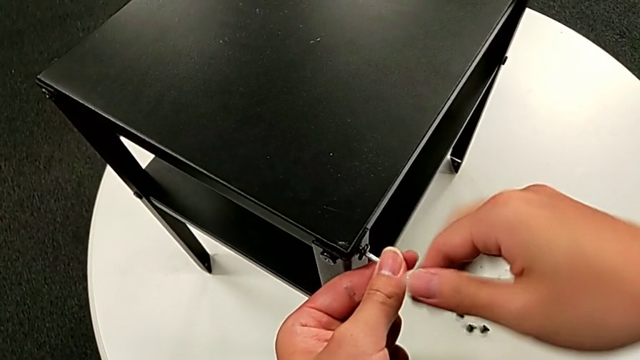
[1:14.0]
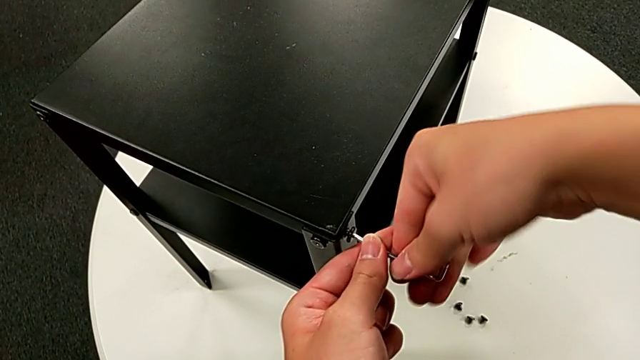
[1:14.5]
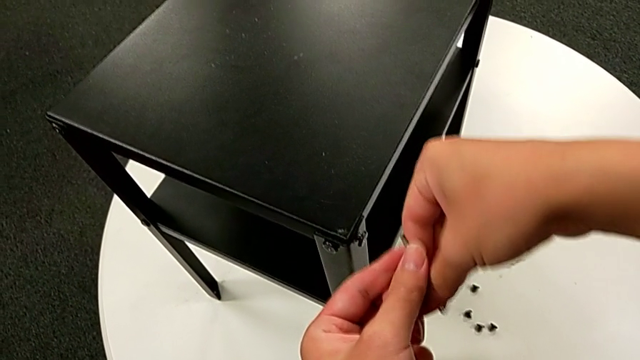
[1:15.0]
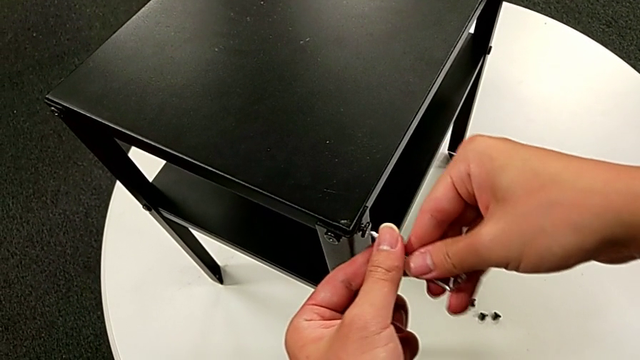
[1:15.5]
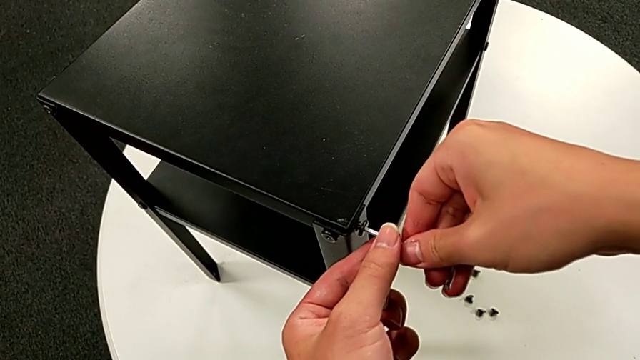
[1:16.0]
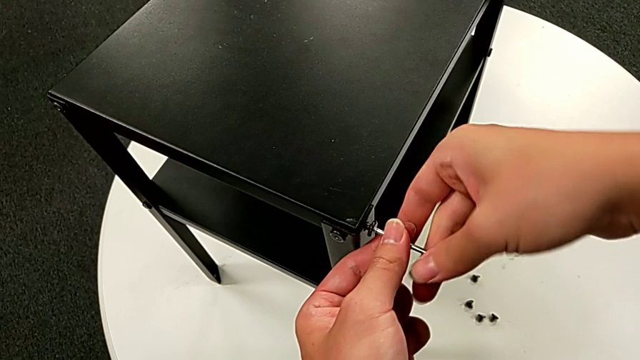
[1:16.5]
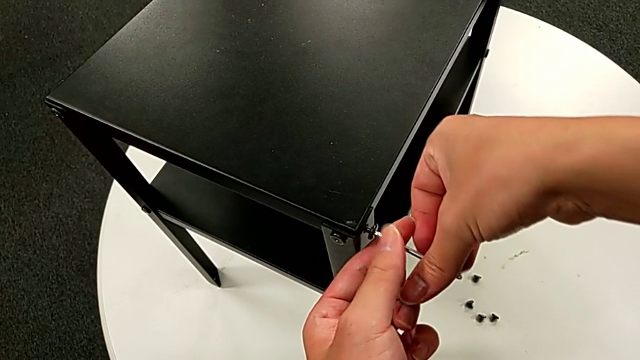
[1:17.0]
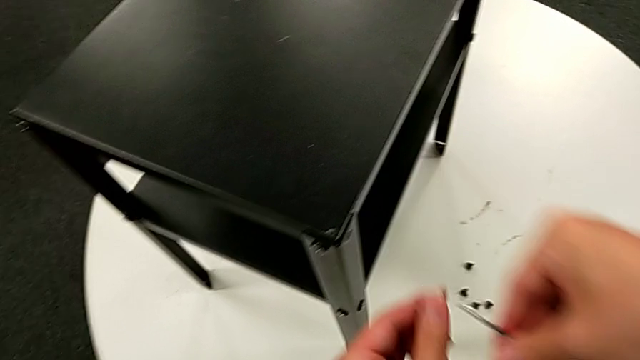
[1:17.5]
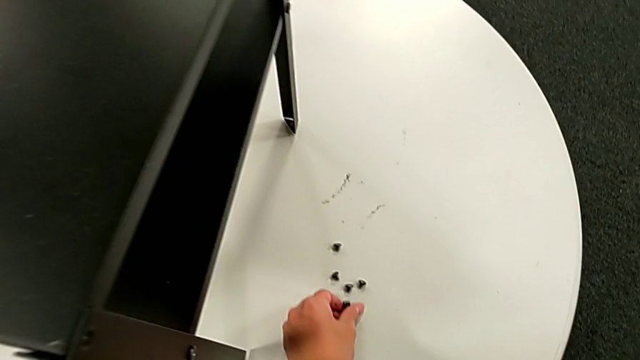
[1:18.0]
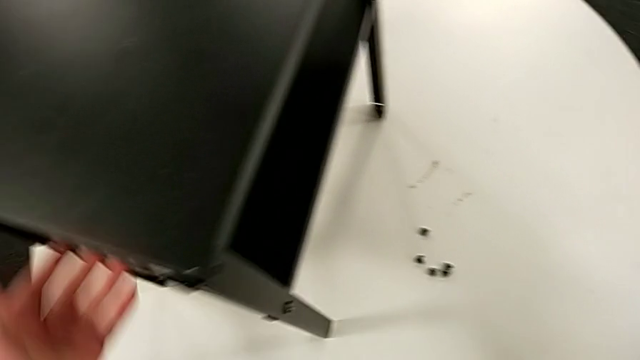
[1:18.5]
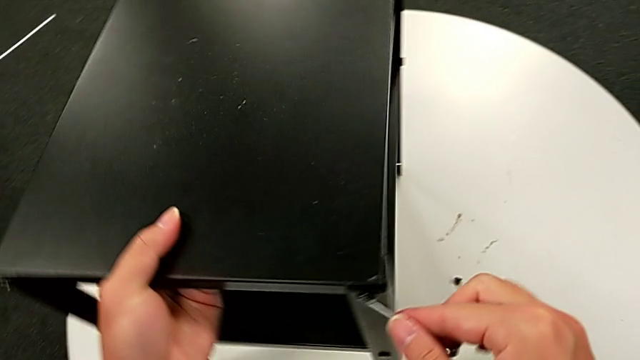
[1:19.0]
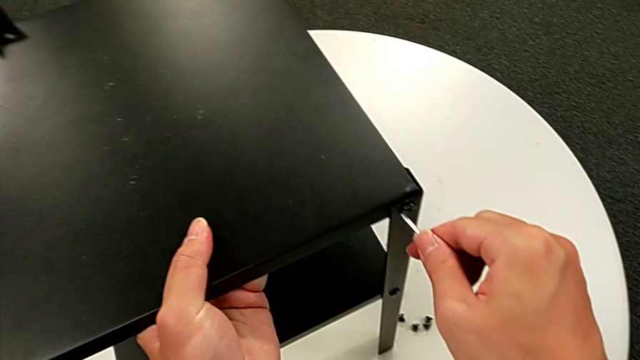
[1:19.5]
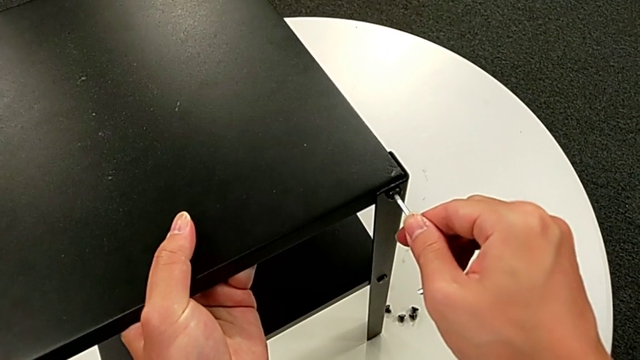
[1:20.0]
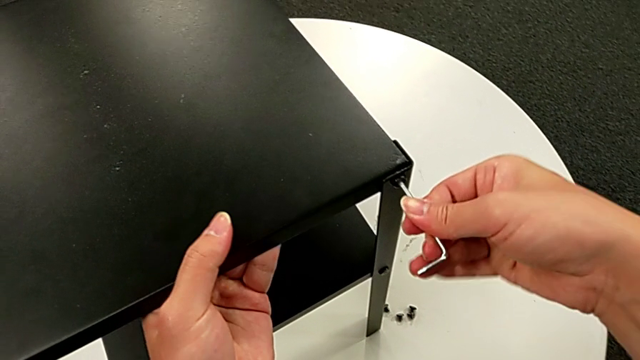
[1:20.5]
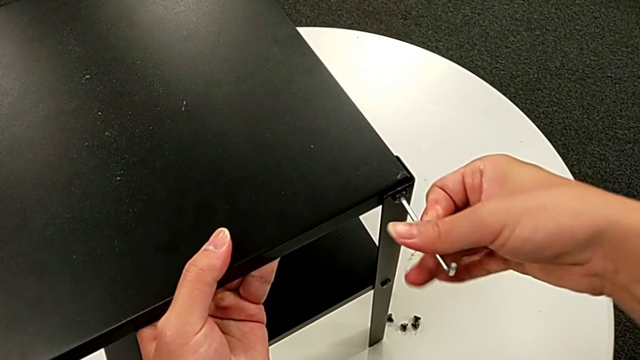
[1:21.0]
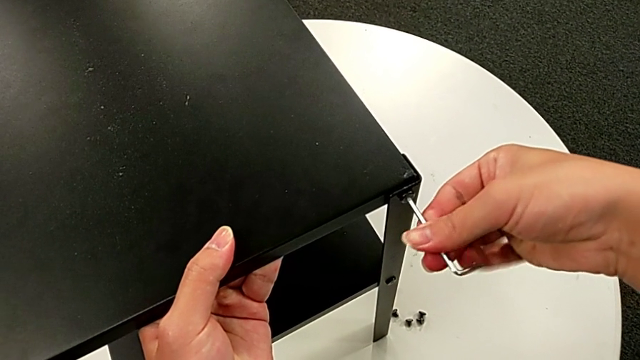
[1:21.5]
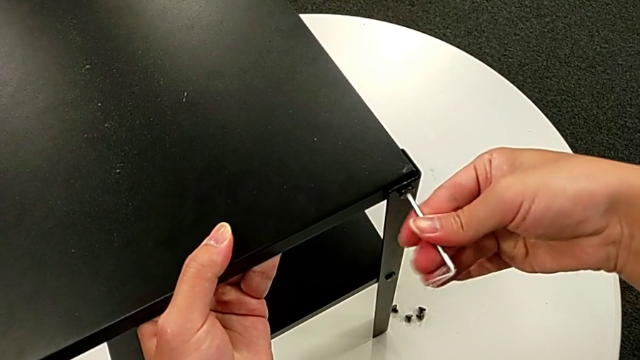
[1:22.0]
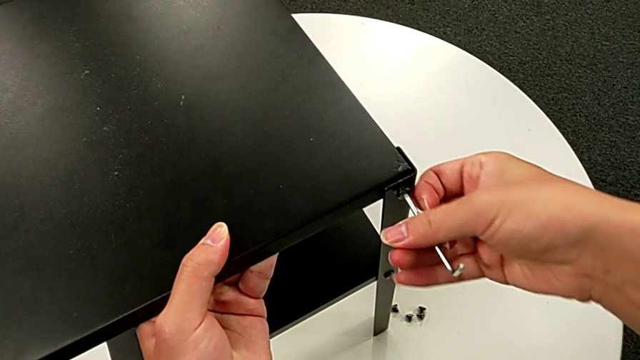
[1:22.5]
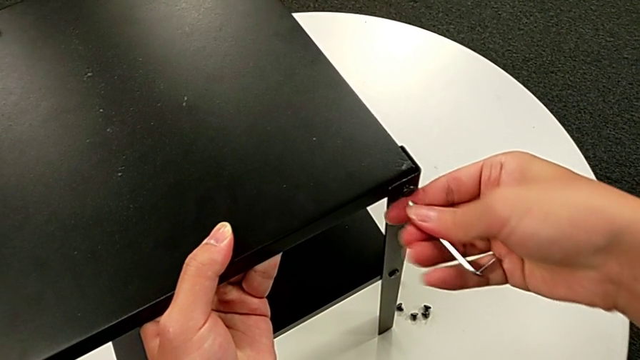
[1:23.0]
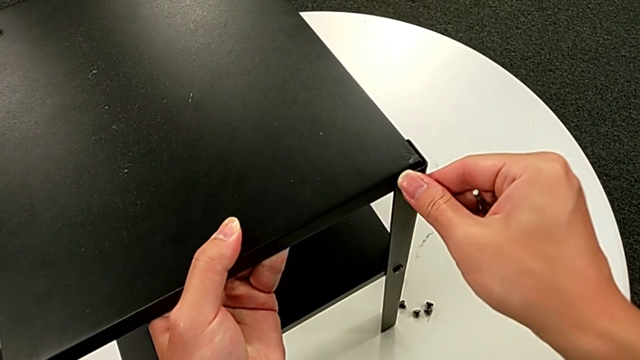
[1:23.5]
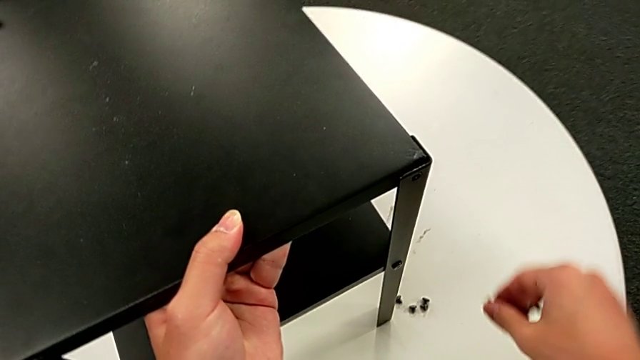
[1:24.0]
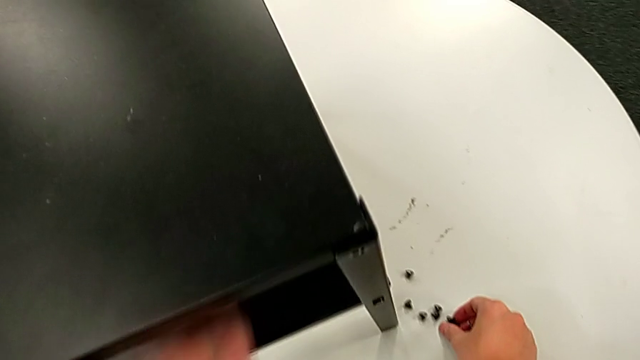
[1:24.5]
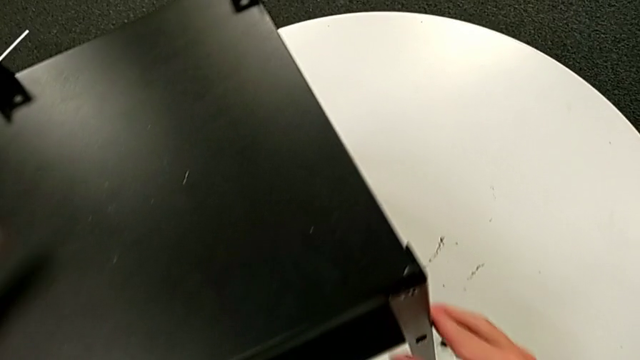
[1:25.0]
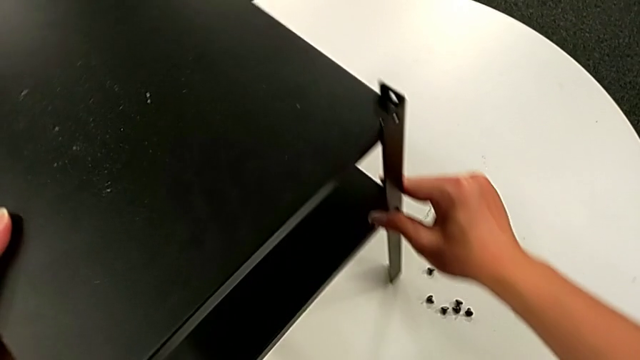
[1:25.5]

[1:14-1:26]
The camera wearer is disassembling the top table. They insert the Allen wrench, unscrew the hex socket head, withdraw the Allen wrench, disassemble the hex socket head, place it, rotate the nightstand, insert the Allen wrench, unscrew the hex socket head, withdraw the Allen wrench, disassemble the hex socket head, place it and slide the nightstand.

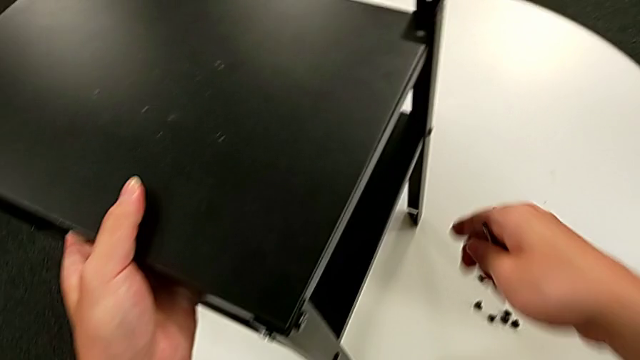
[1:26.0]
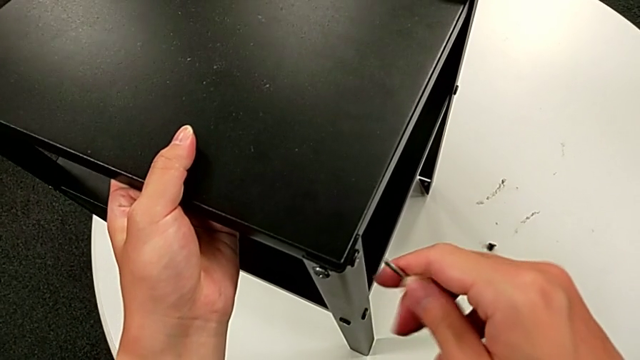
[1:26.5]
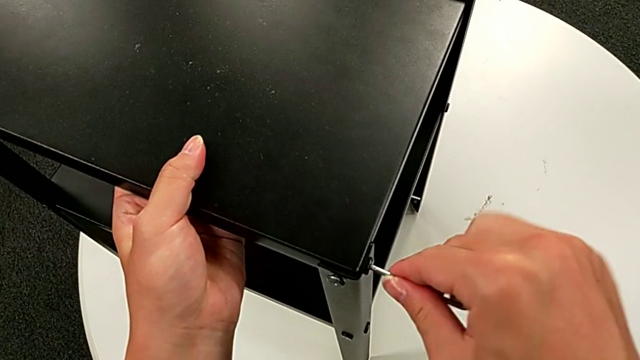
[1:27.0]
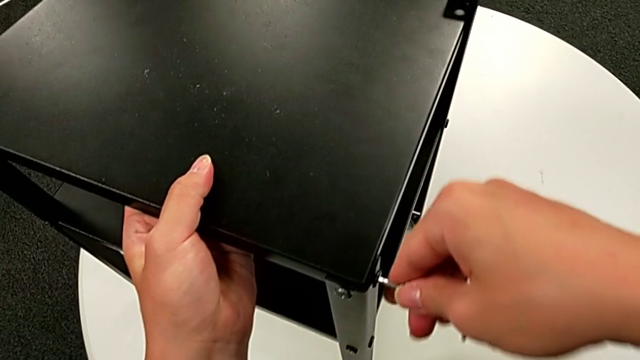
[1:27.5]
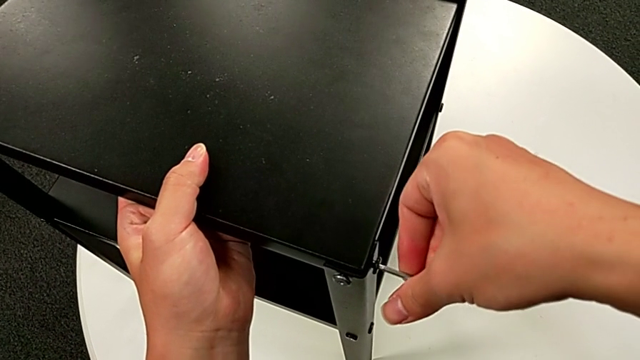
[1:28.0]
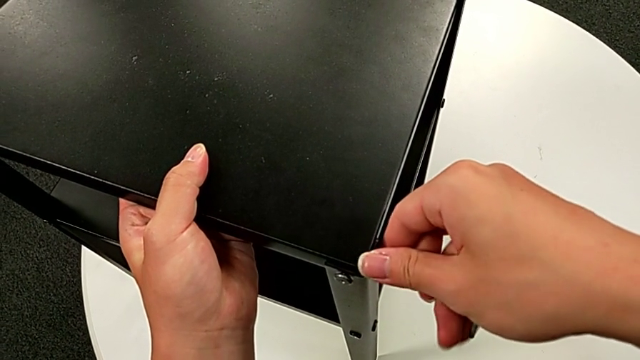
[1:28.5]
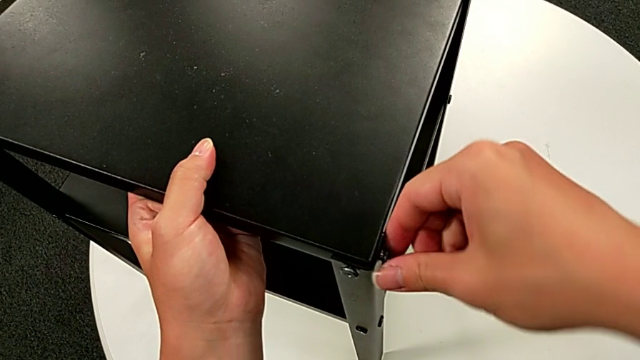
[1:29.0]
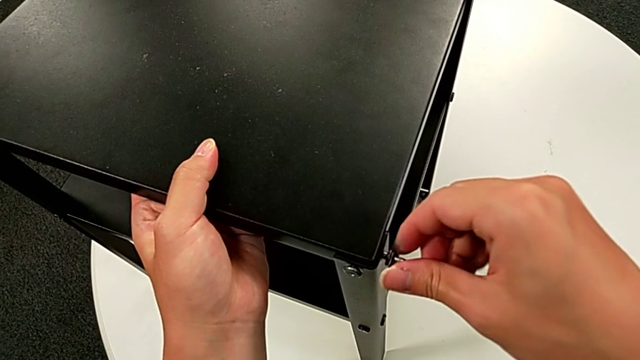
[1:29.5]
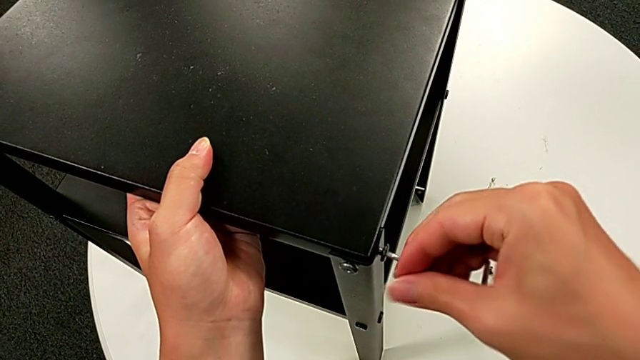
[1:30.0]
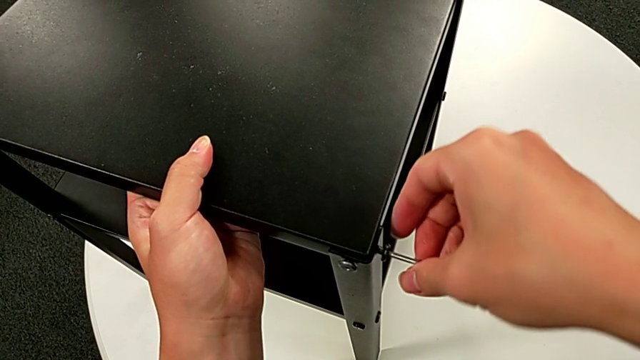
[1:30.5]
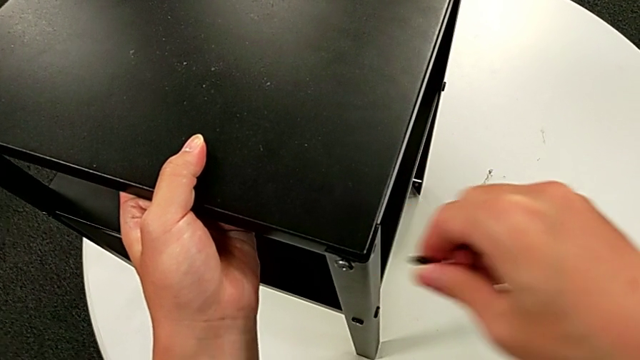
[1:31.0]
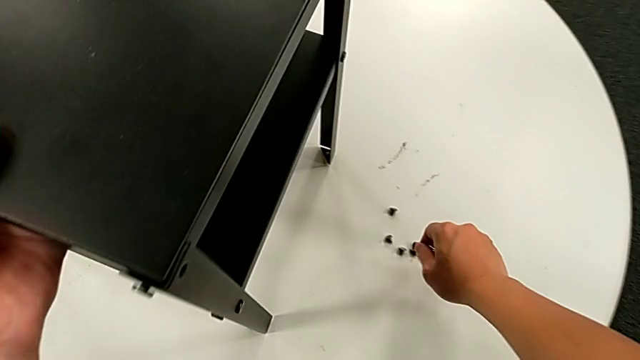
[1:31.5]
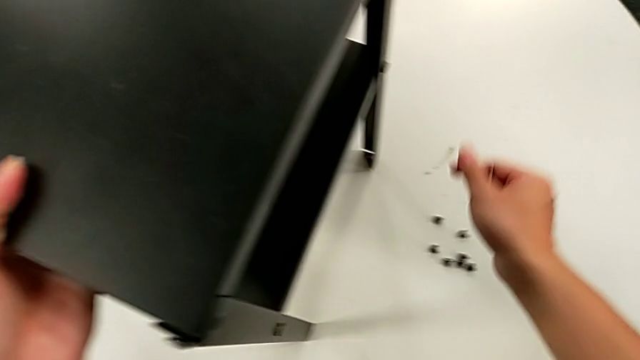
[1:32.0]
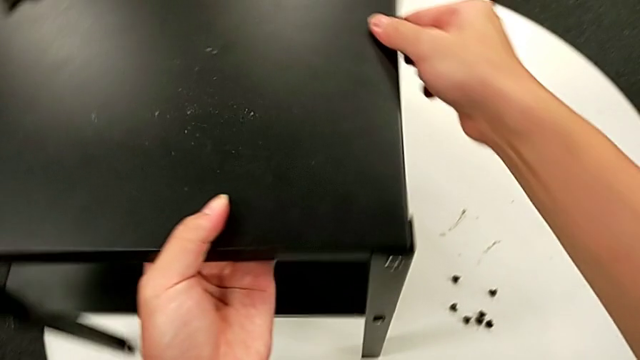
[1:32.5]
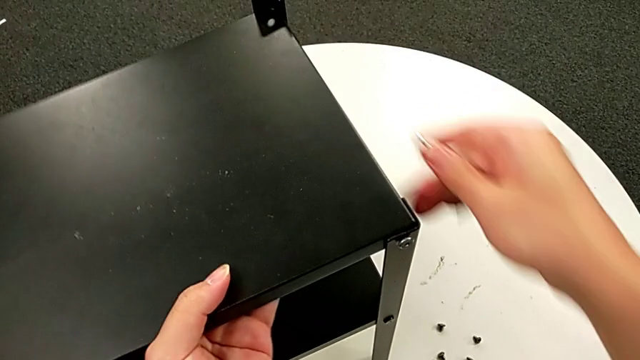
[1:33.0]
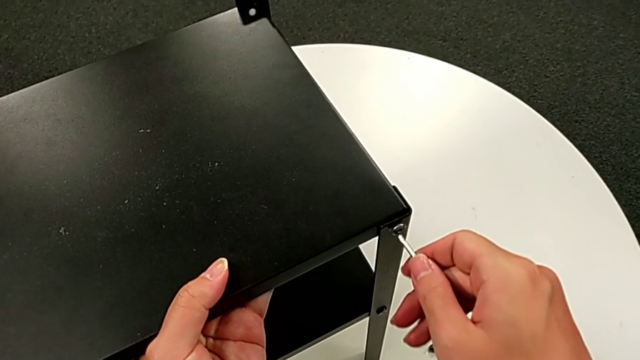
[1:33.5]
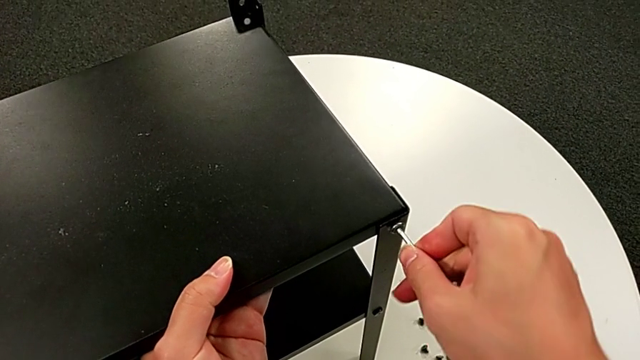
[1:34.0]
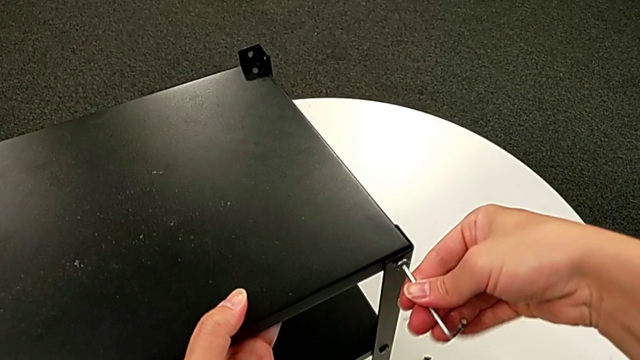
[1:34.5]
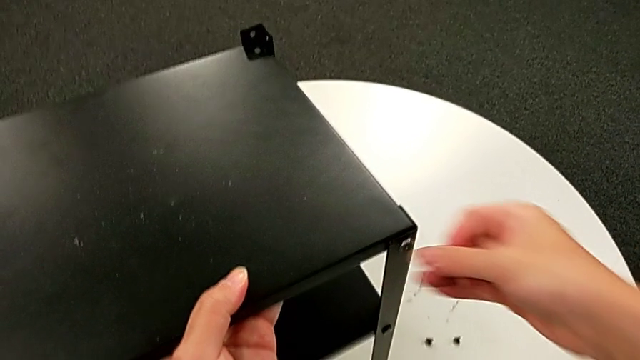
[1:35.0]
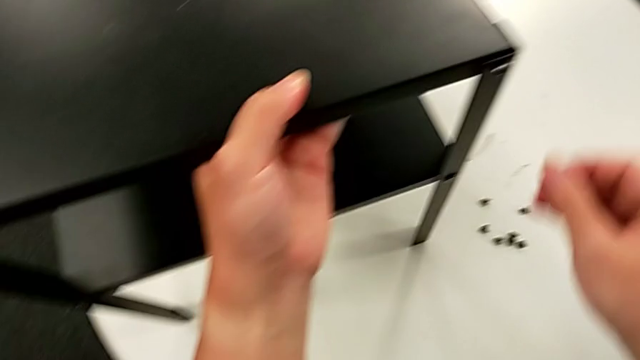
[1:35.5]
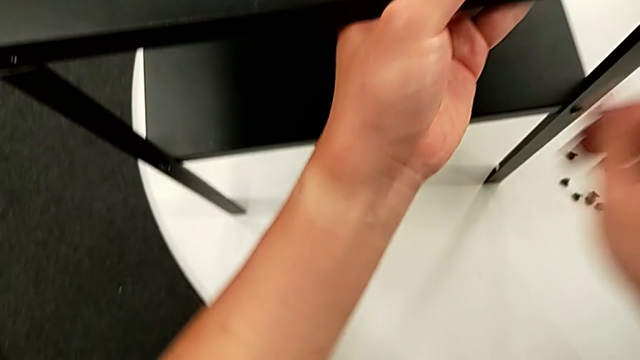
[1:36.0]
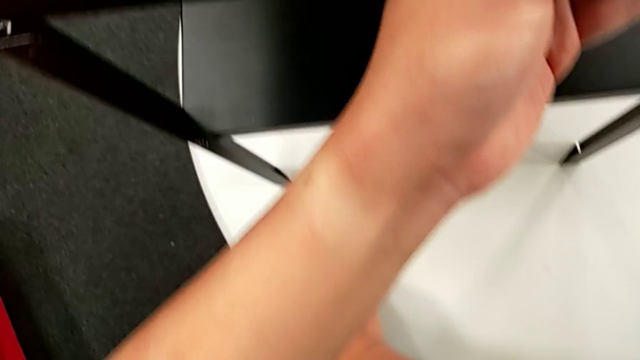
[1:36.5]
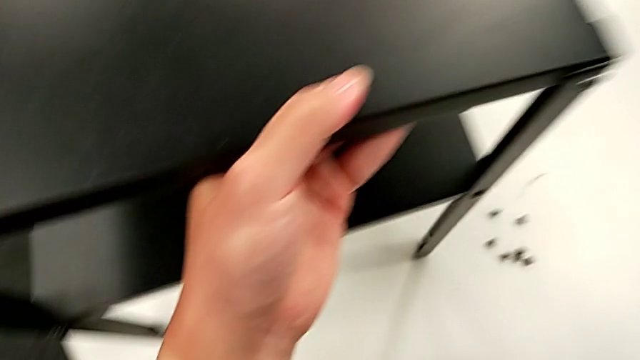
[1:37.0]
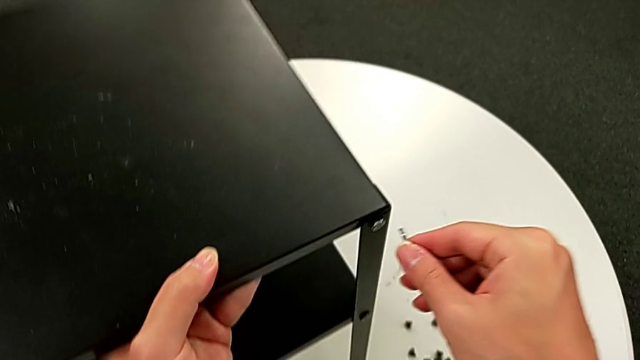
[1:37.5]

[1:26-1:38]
The camera wearer is disassembling the top table. They insert the Allen wrench, unscrew the hex socket head, grab it, withdraw the Allen wrench, disassemble the hex socket head, place it, slide the nightstand, insert the Allen wrench, wrongly drop it, grab it and approach the hex socket head.
